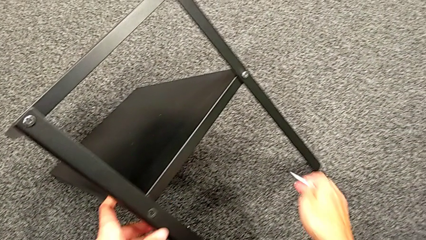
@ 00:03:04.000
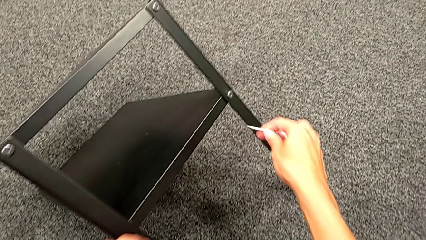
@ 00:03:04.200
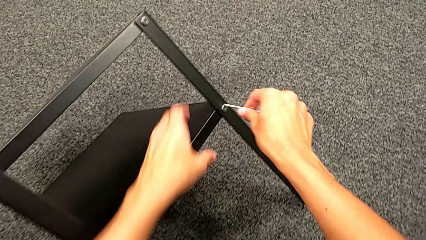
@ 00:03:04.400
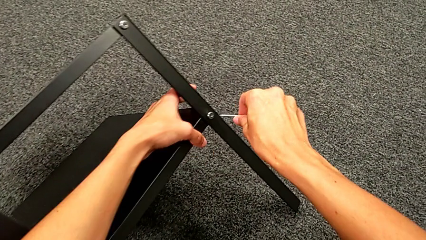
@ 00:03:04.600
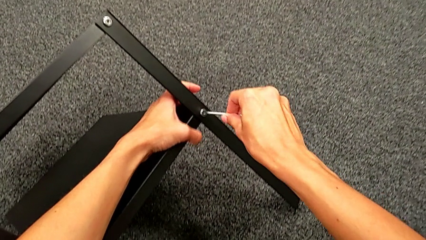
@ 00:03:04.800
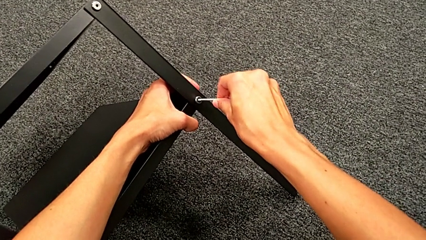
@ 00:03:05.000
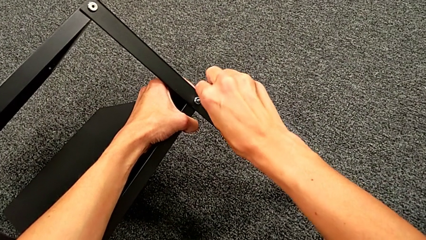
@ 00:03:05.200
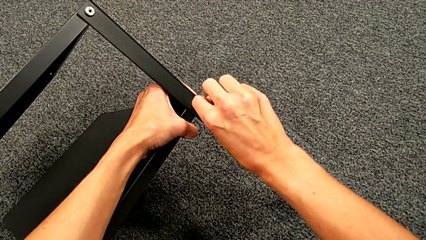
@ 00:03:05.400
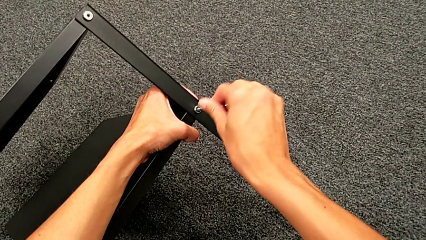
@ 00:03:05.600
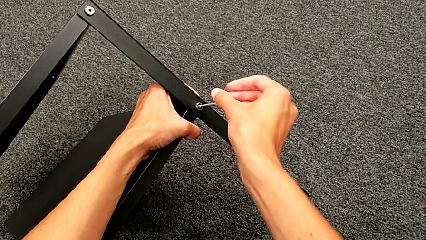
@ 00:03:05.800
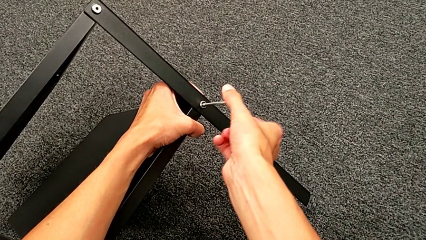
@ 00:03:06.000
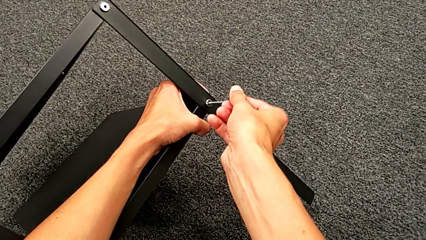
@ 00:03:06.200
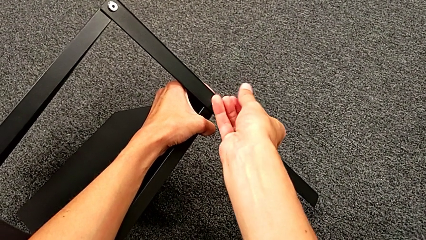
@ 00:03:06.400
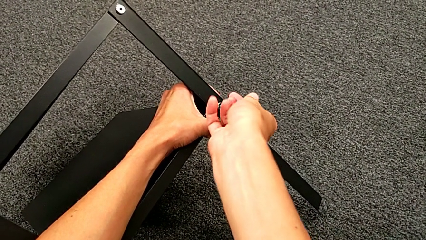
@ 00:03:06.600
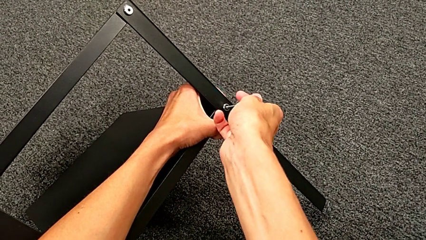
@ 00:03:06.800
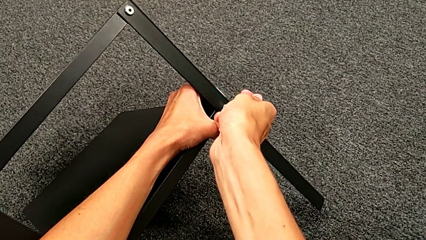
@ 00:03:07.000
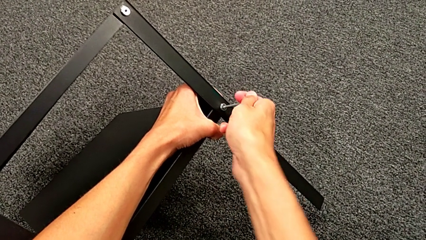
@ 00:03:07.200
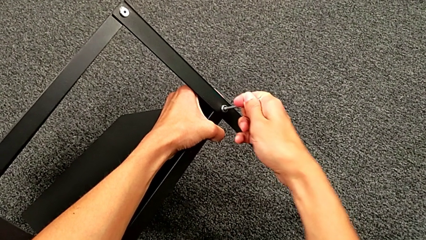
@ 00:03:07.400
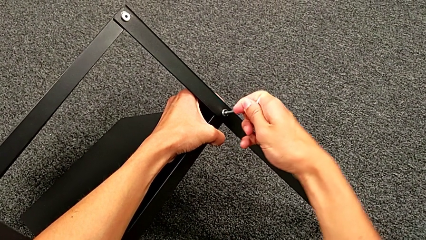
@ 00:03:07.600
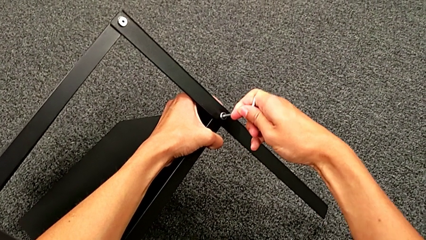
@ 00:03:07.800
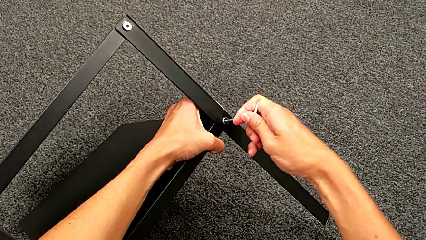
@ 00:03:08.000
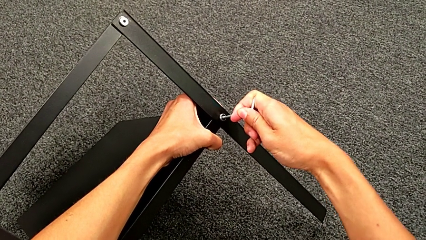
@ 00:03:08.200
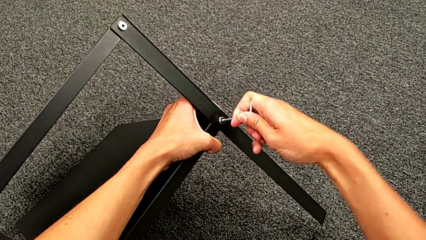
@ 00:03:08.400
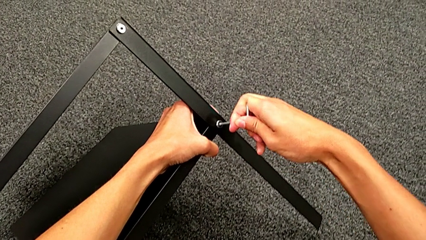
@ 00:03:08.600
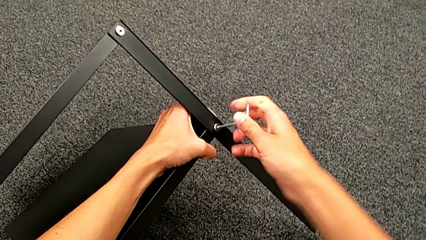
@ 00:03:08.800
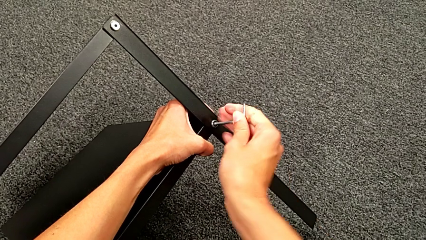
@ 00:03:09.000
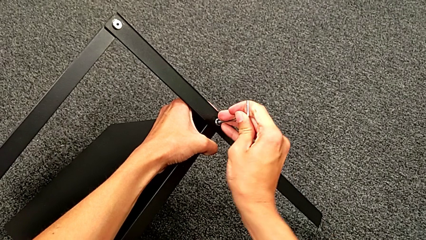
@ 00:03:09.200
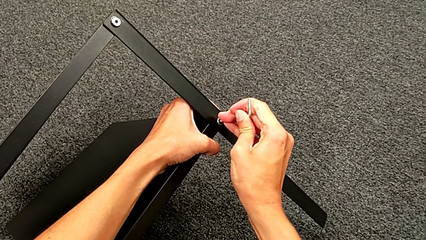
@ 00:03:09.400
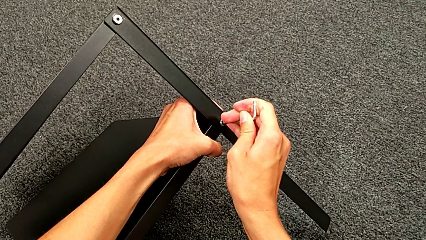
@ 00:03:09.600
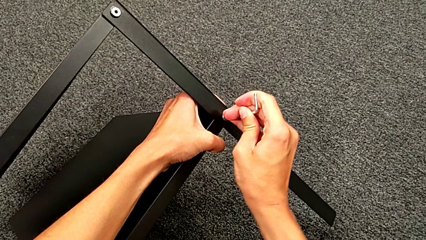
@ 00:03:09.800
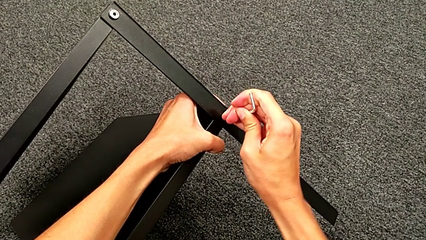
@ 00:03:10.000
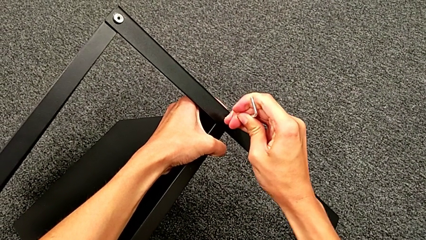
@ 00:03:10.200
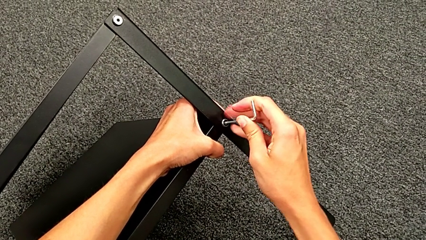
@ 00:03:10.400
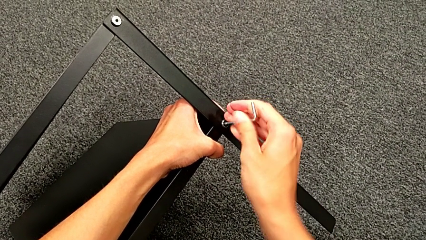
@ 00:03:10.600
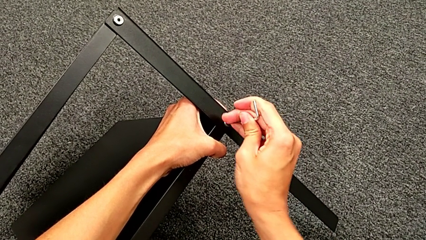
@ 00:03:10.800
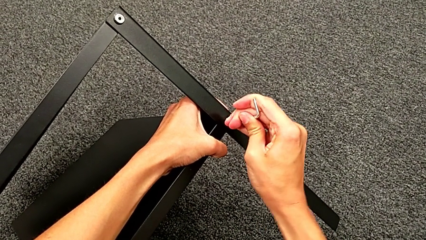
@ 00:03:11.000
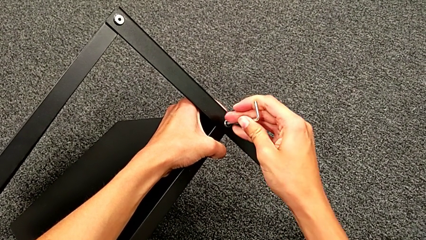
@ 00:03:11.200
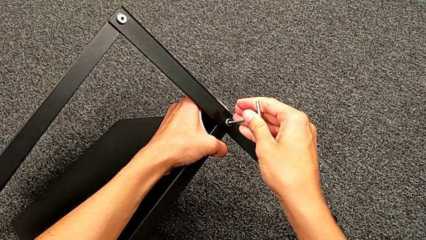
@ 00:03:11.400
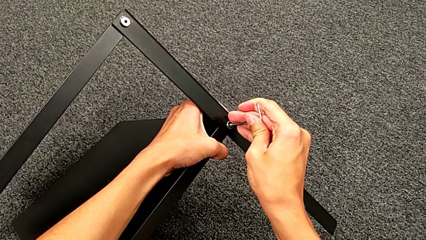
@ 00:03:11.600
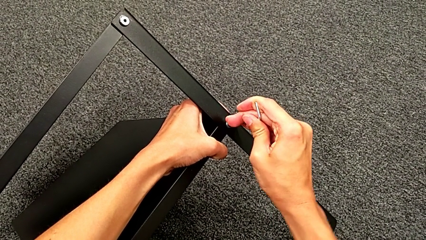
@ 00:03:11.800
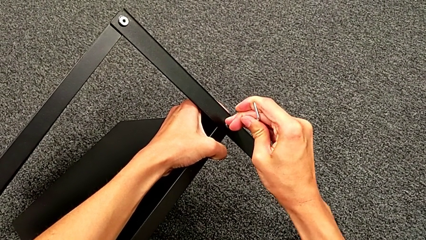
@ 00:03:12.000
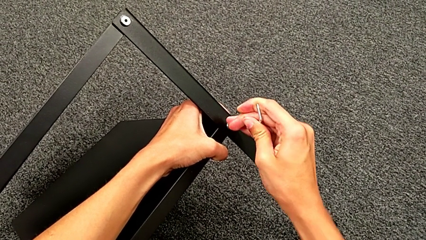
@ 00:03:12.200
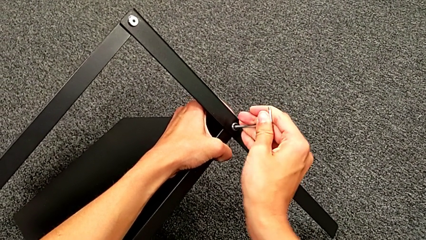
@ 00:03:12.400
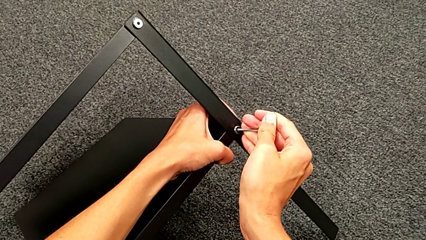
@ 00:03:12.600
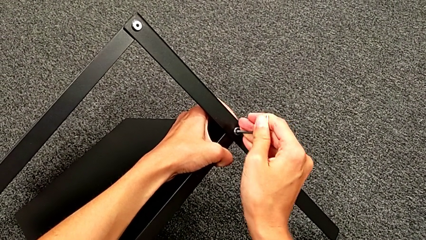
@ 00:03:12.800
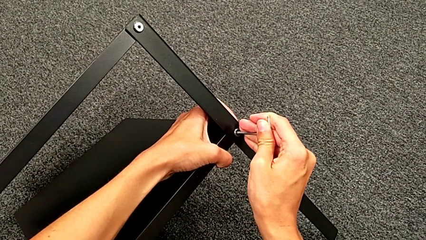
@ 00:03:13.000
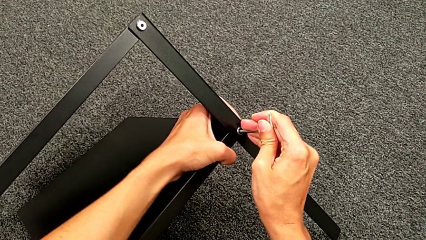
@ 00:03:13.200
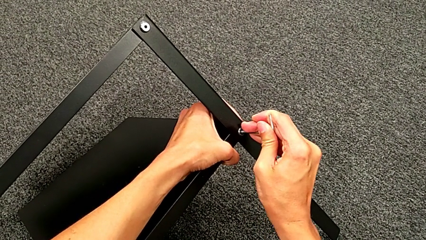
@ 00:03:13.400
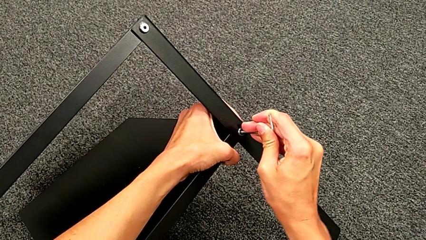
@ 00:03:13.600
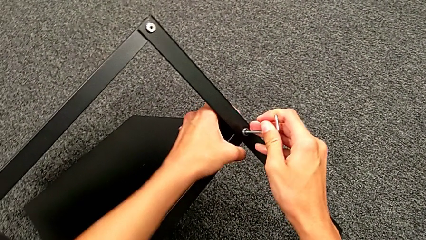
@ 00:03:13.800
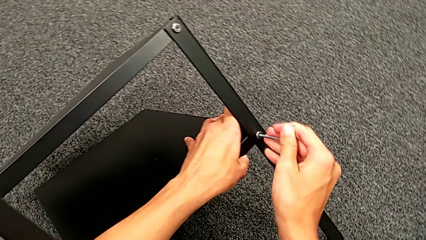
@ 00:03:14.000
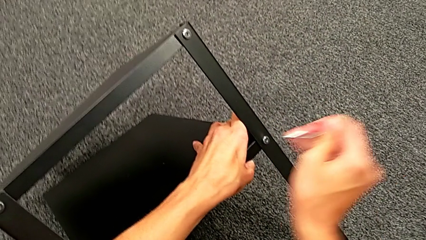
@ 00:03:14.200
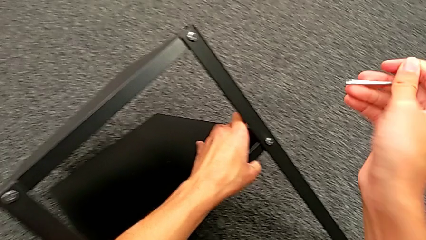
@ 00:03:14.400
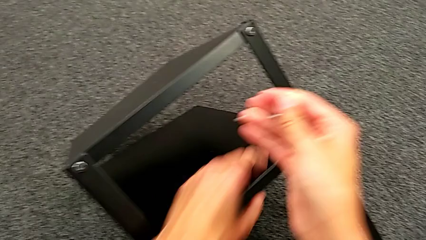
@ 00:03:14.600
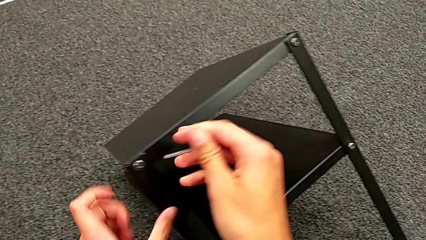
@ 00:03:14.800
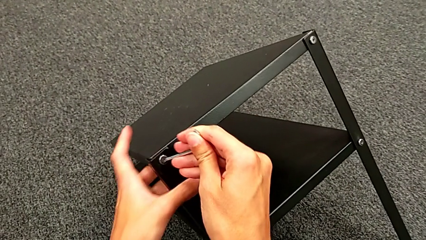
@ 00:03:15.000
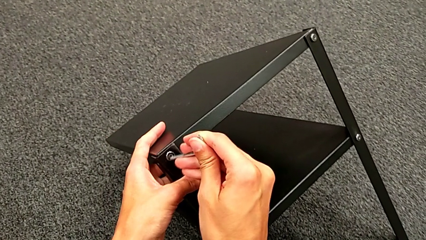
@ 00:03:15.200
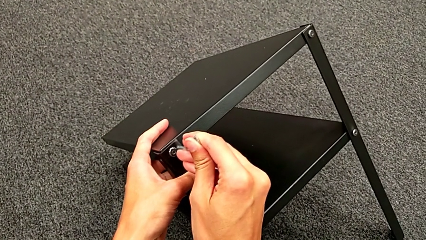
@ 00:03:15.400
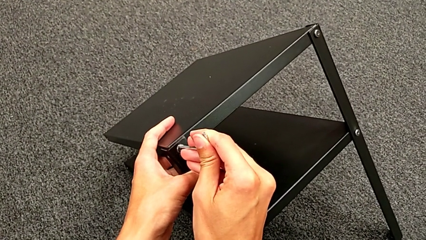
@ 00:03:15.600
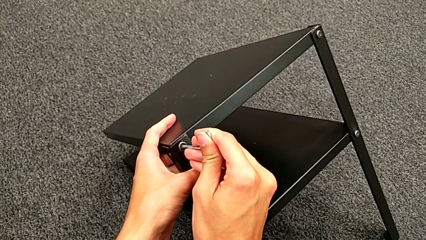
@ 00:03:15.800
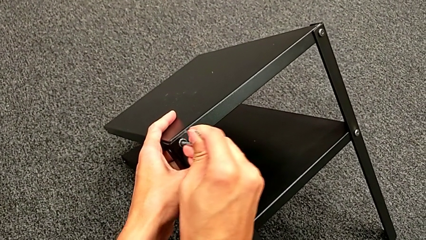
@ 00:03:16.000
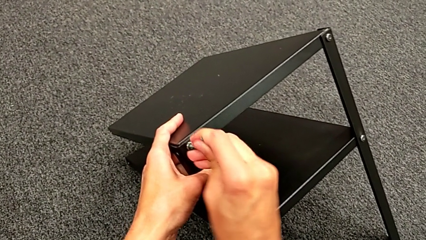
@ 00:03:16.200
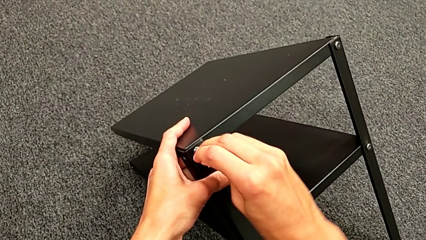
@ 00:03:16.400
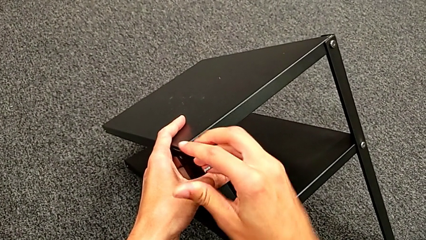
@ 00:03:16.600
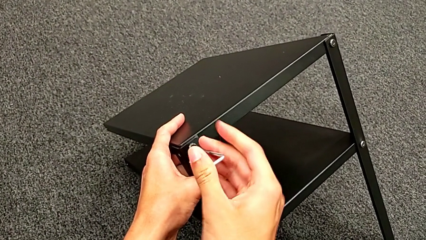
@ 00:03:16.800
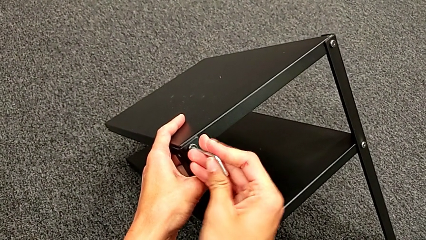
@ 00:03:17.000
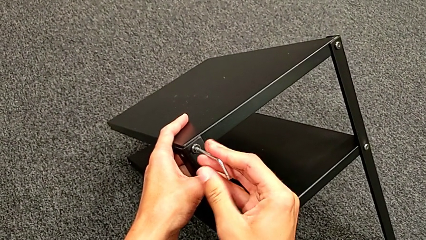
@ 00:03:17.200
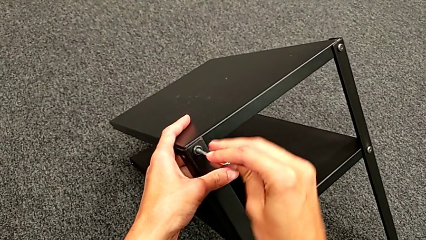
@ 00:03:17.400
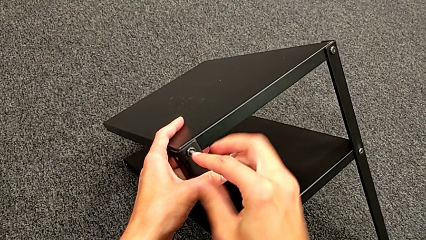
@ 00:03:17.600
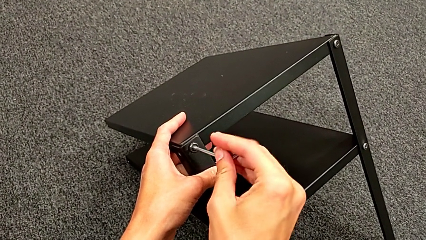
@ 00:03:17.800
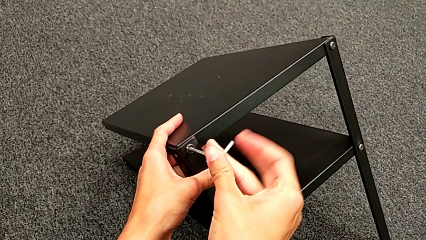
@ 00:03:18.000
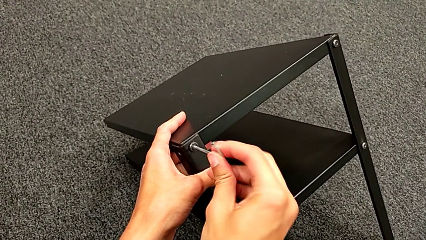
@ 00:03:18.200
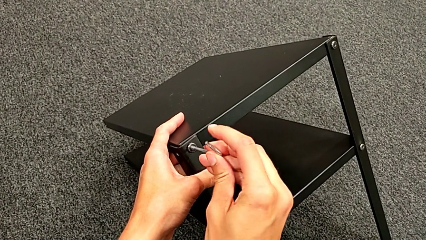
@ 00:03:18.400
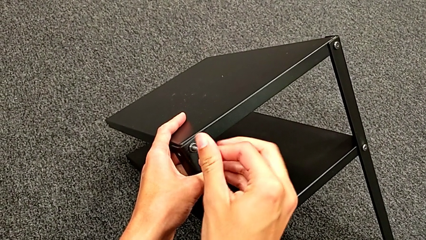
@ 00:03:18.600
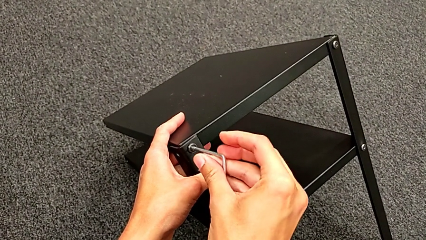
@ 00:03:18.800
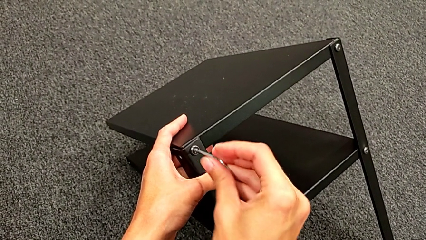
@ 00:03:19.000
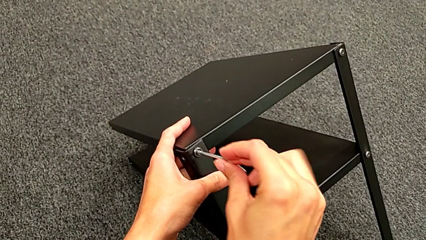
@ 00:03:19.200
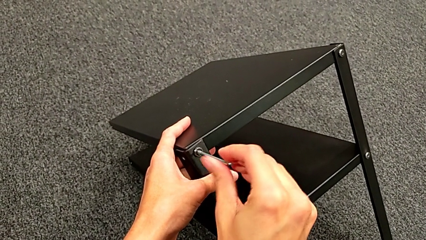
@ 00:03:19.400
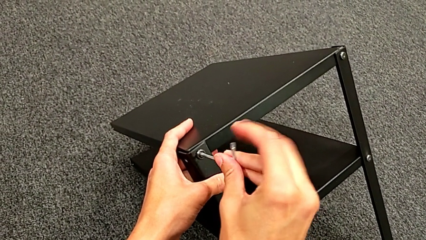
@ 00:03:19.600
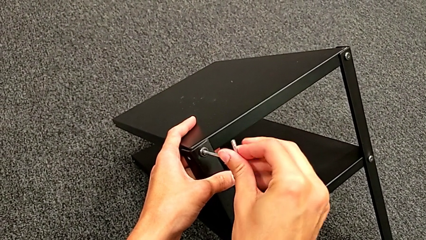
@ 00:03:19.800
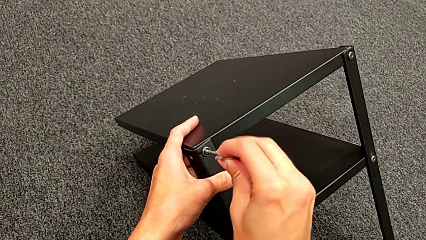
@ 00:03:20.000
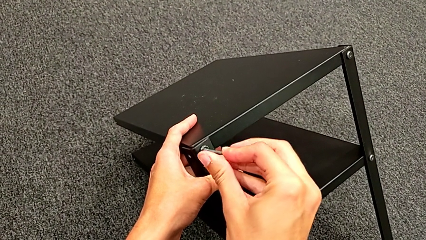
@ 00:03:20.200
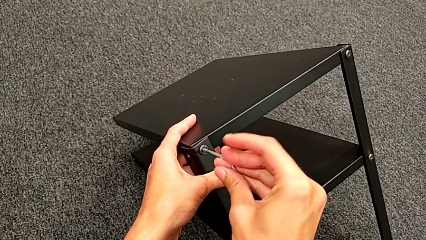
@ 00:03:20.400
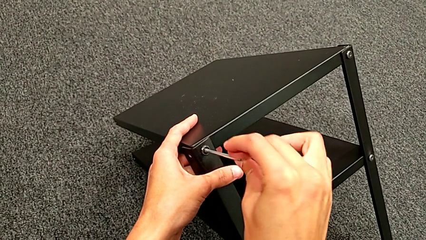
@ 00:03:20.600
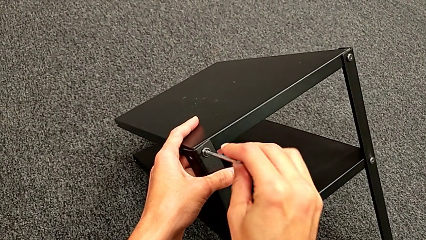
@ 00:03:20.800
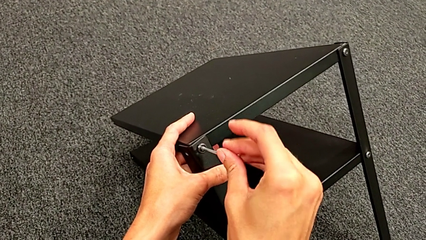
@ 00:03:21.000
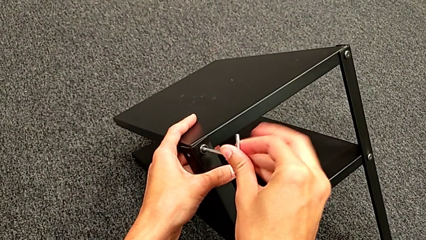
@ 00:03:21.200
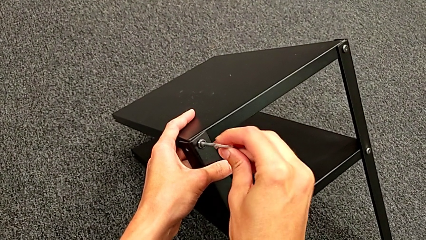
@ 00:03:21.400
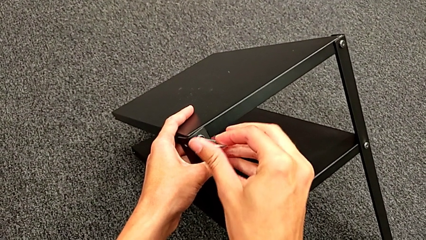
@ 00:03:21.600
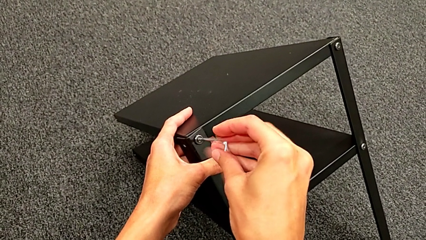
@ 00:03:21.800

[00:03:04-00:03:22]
The camera wearer is unscrewing the third leg. They insert the Allen wrench, unscrew the hex socket head, withdraw the Allen wrench, approach the hex socket head, insert the Allen wrench and begin to unscrew the hex socket head.
